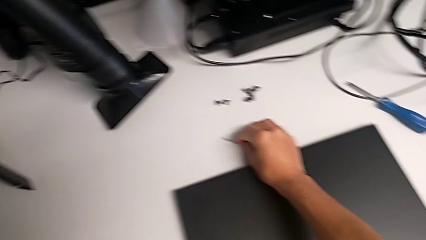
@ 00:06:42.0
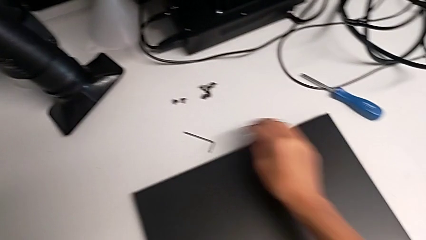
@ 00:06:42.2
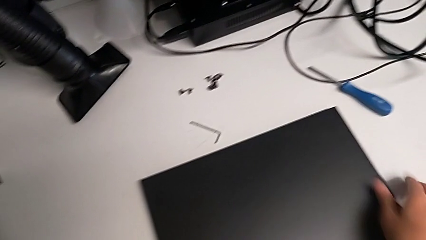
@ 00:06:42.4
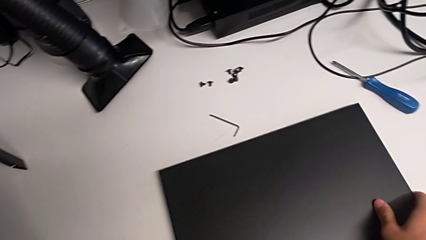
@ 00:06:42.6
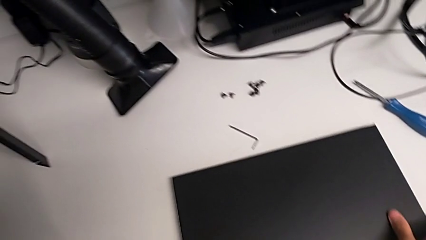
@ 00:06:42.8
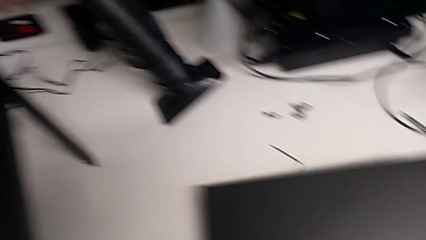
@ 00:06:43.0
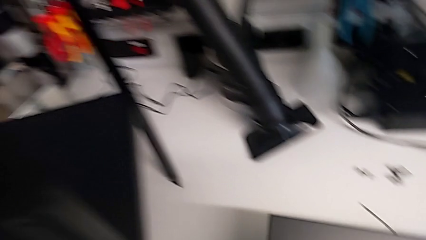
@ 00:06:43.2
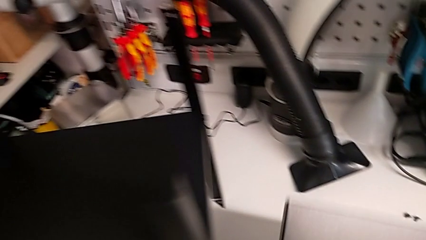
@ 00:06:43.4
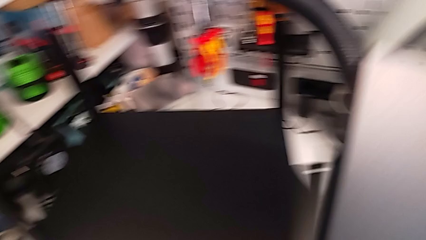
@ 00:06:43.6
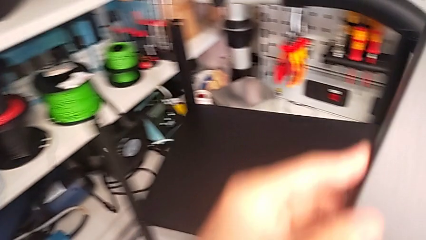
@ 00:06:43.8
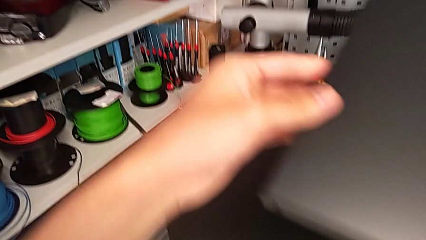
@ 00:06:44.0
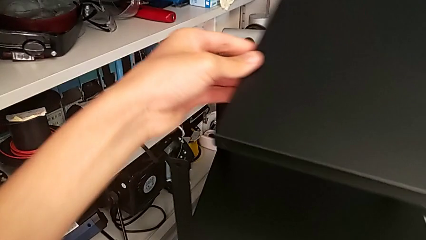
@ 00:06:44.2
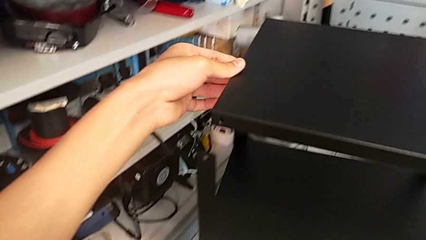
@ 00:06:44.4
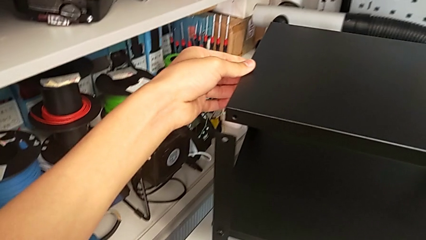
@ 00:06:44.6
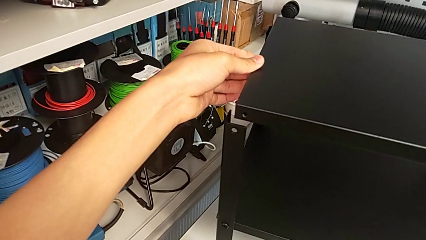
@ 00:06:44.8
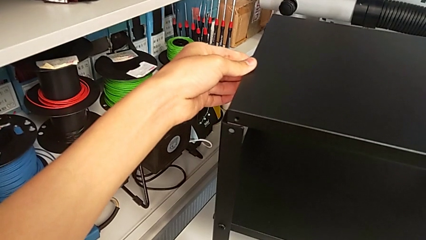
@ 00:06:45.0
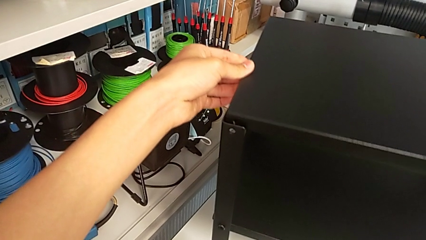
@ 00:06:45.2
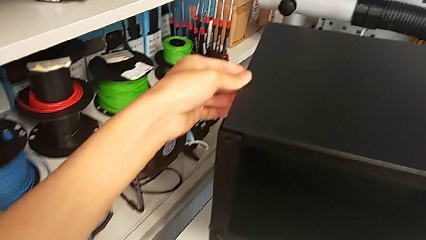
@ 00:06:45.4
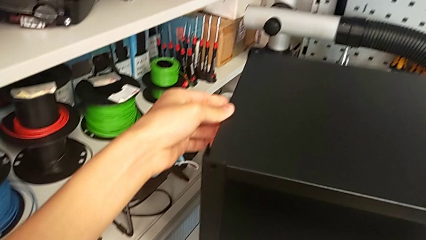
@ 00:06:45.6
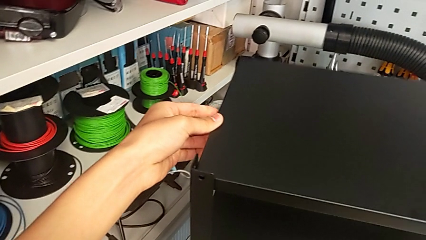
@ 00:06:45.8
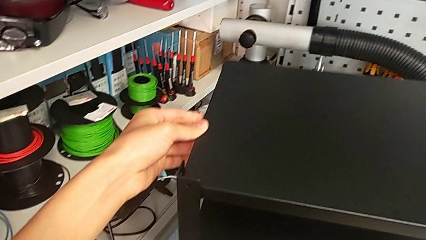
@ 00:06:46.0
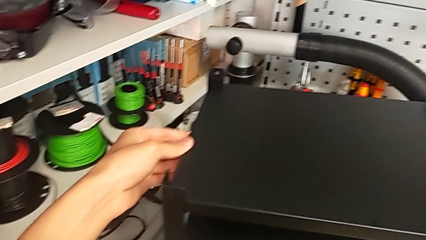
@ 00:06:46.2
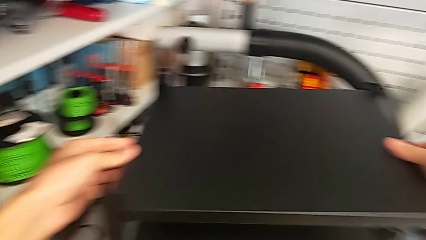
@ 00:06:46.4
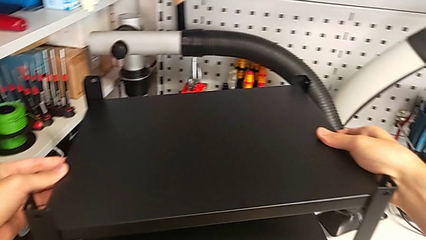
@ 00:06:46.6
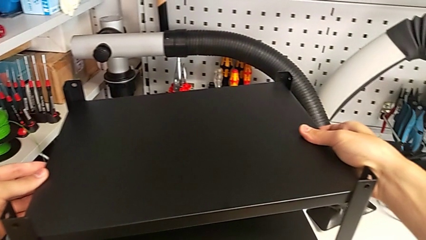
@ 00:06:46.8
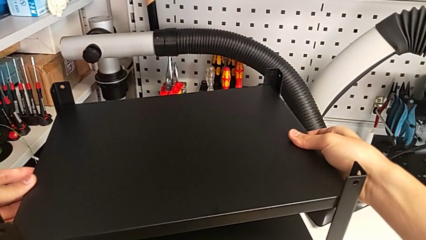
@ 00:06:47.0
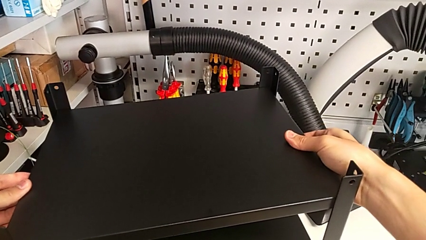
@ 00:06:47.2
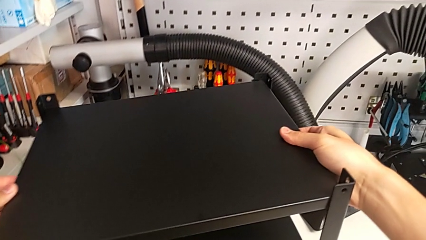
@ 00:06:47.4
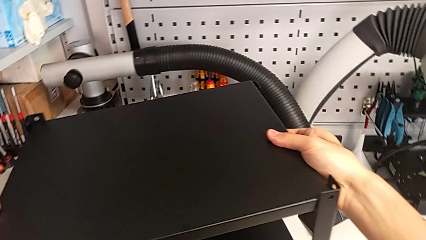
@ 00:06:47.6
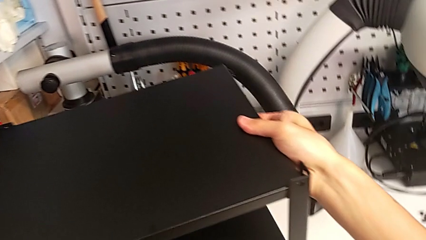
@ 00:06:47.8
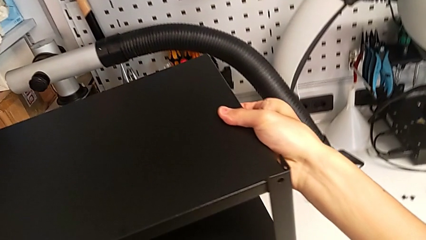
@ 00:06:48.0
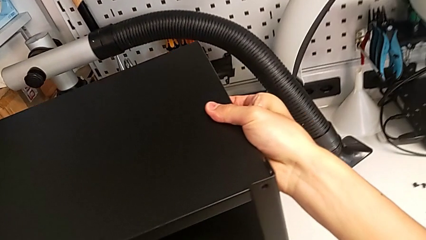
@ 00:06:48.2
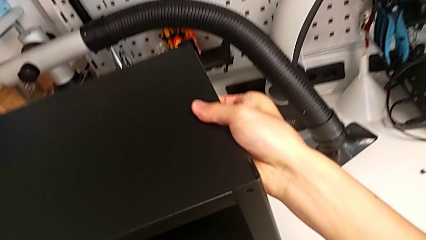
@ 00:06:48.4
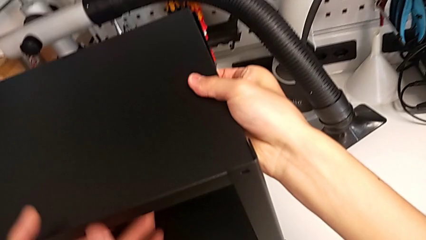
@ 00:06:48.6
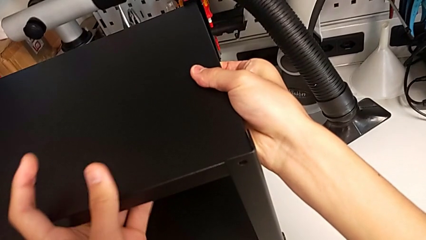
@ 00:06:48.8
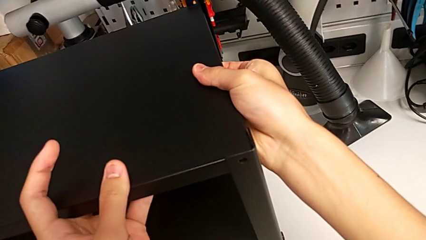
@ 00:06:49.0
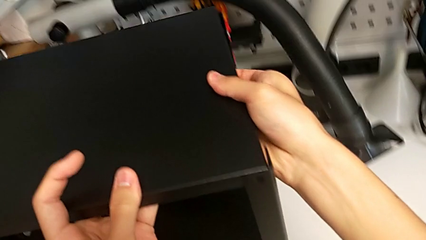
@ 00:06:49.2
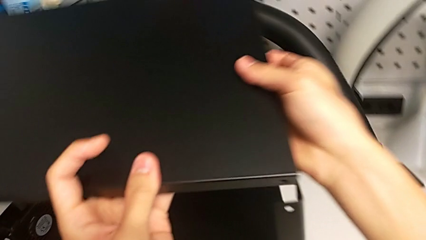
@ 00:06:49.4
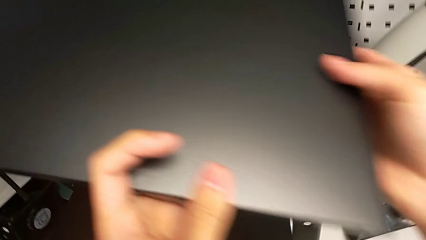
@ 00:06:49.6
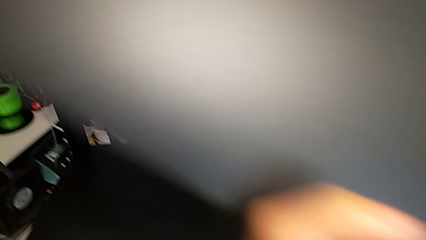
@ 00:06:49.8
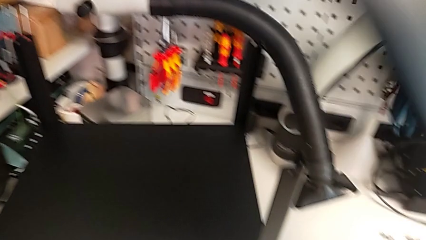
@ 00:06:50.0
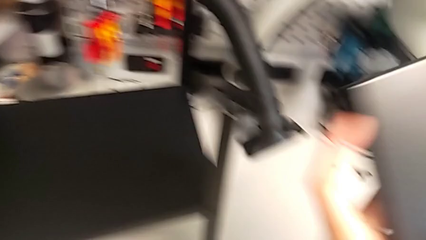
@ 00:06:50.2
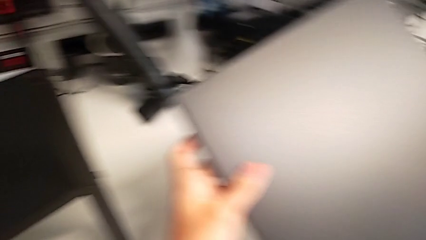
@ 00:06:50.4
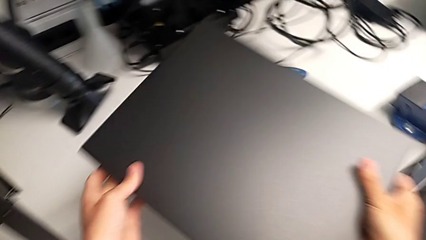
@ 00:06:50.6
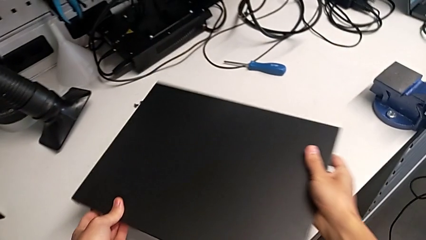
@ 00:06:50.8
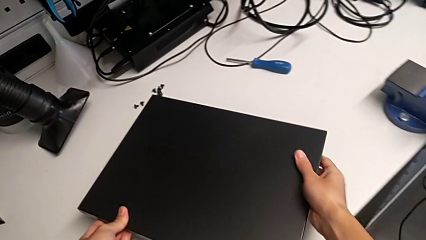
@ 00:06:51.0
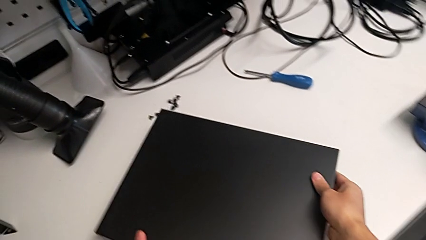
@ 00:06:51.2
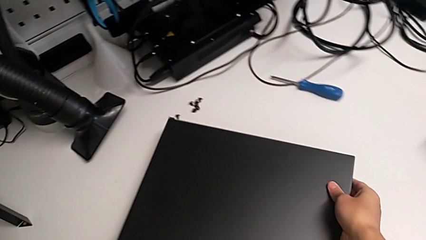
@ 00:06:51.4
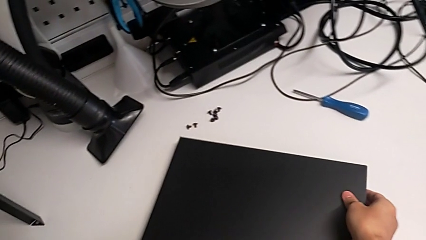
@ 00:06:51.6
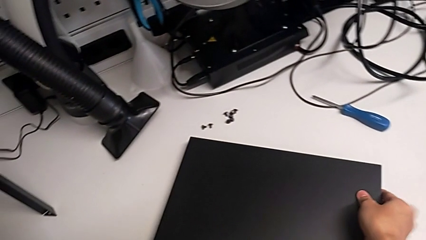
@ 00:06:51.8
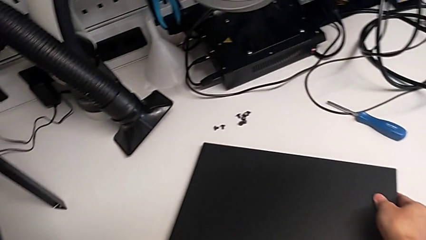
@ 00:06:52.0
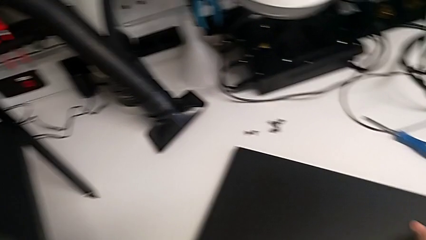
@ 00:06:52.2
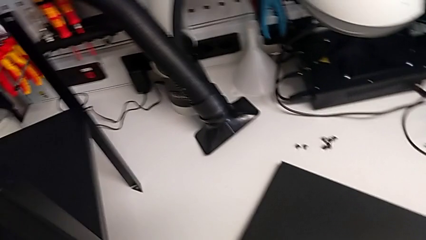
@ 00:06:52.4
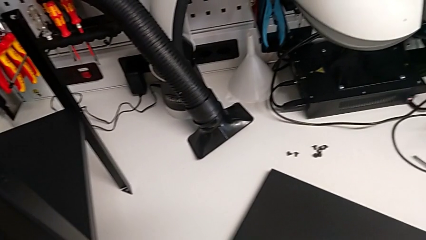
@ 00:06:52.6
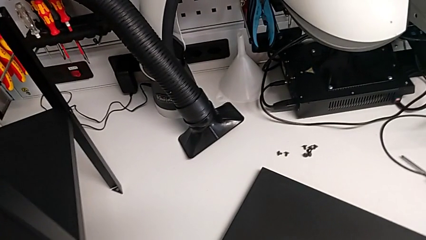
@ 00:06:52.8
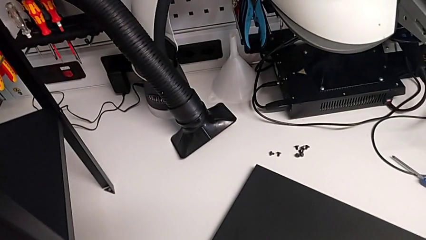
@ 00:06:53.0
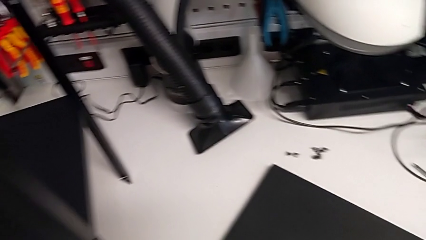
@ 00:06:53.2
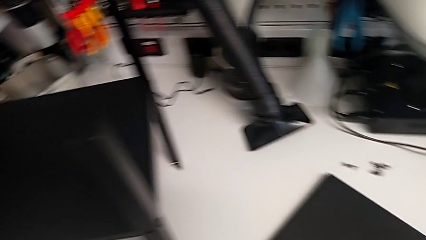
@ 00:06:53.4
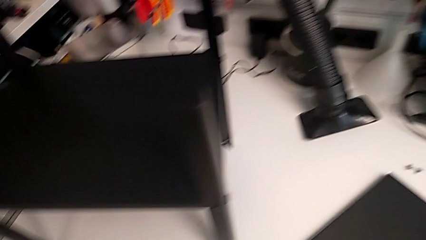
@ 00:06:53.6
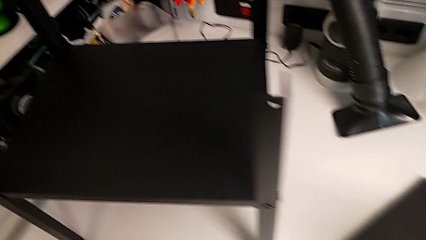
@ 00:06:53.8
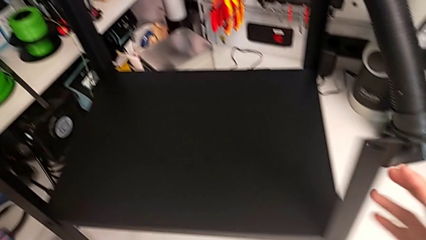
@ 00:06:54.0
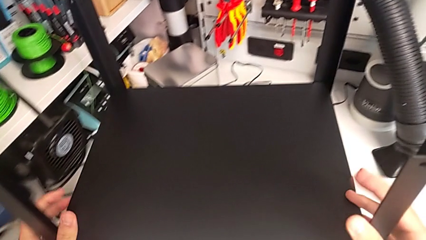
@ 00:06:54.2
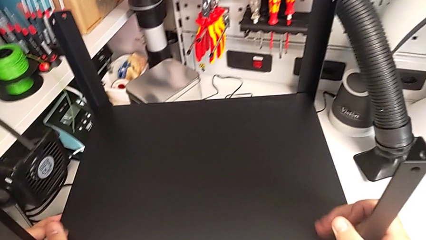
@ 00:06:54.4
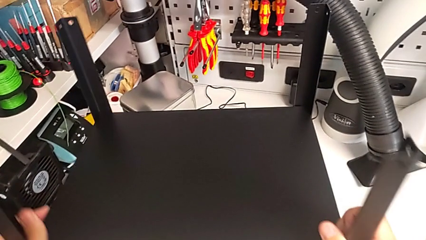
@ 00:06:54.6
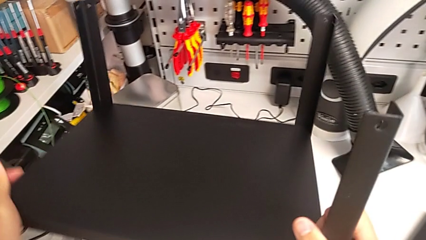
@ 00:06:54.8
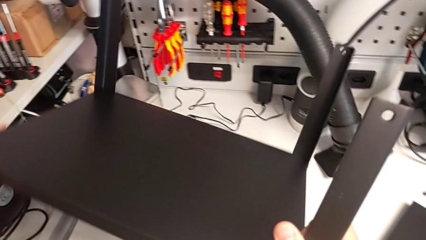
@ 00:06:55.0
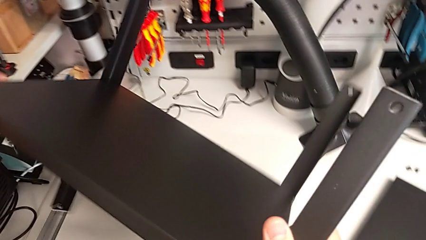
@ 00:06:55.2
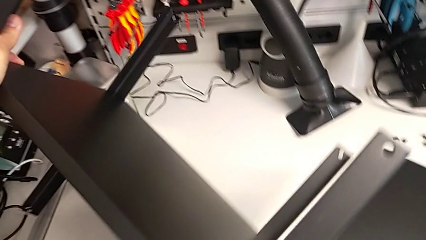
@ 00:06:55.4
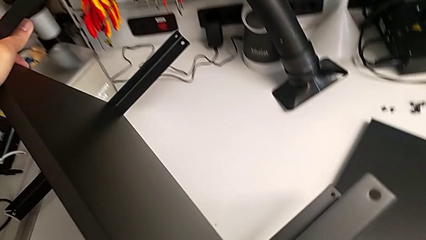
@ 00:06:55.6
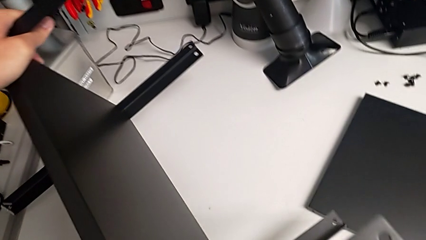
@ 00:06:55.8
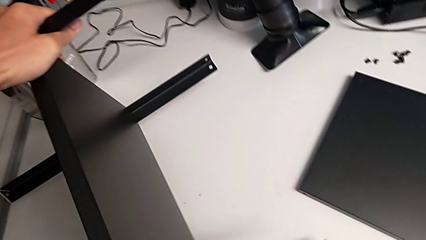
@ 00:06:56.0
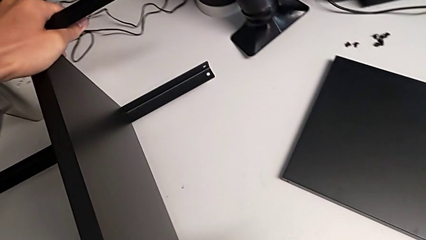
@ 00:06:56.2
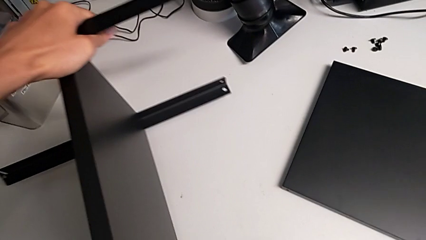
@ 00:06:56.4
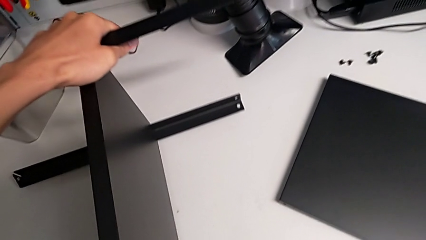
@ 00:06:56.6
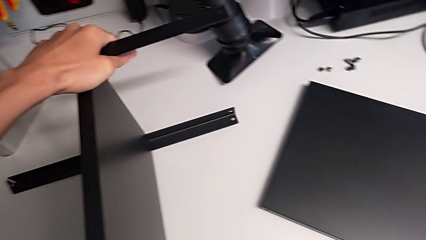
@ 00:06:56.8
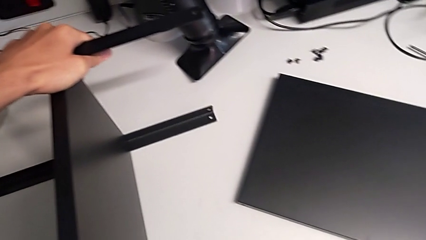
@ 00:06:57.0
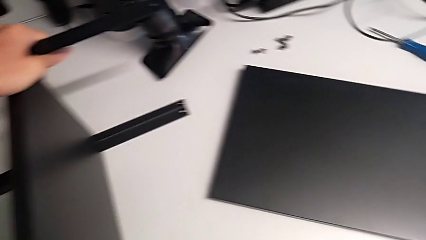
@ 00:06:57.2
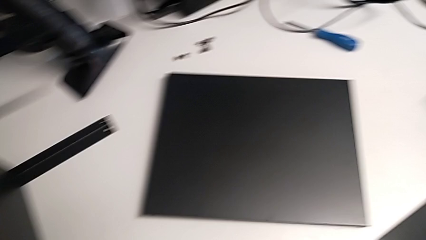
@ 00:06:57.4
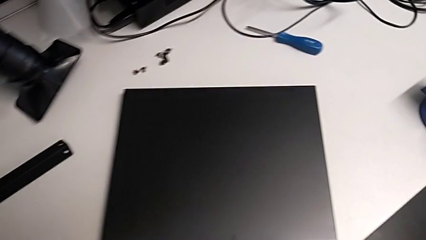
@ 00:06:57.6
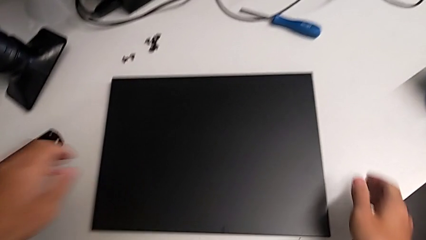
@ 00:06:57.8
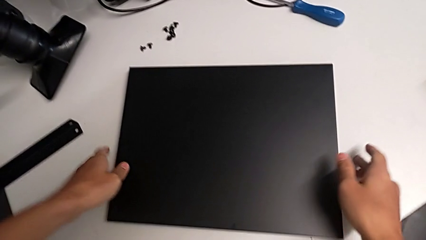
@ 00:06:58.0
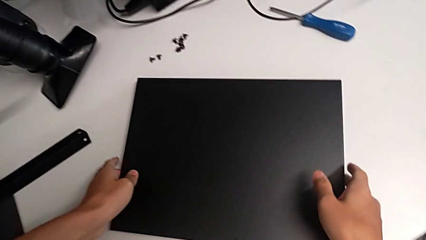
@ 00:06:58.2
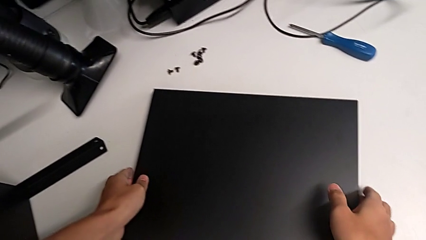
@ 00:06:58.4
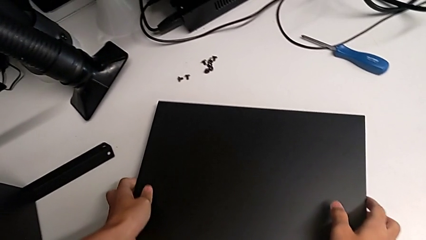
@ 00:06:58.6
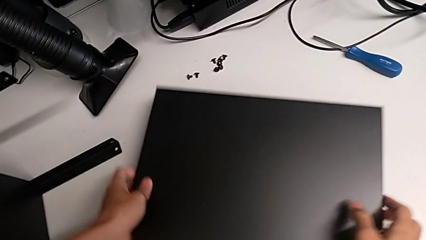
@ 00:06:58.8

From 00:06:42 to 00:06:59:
The camera wearer is screwing the legs of the table to the top tray. They lift the tray, align it, withdraw it, place it, rotate the nightstand and lift the tray.
